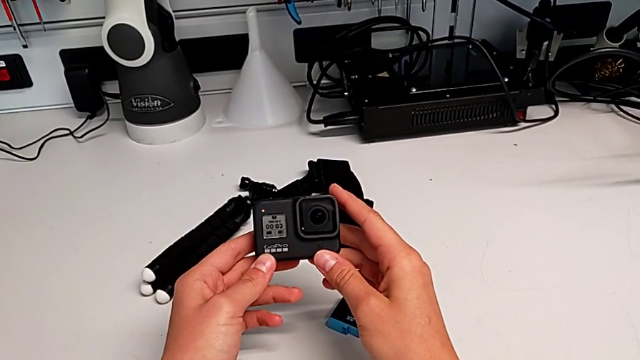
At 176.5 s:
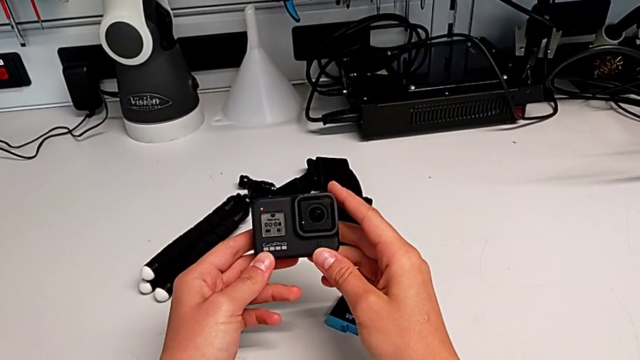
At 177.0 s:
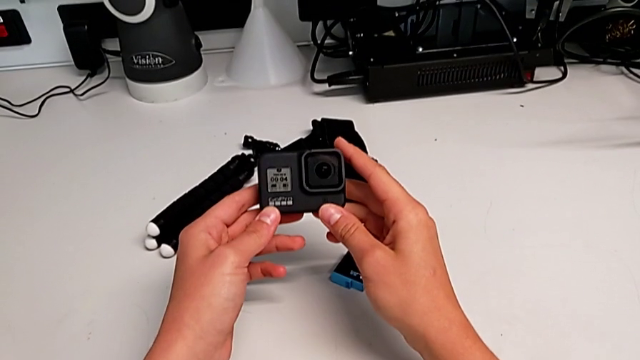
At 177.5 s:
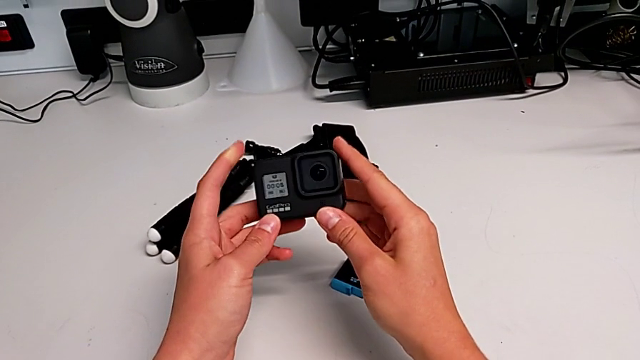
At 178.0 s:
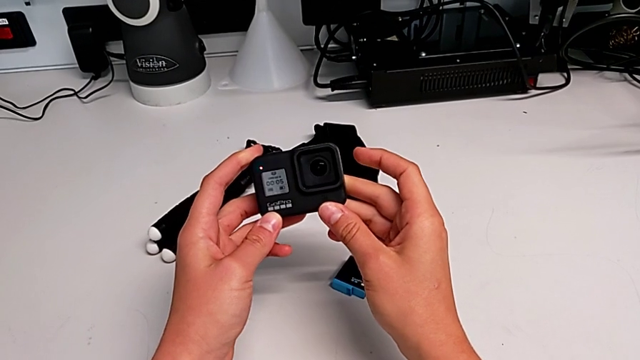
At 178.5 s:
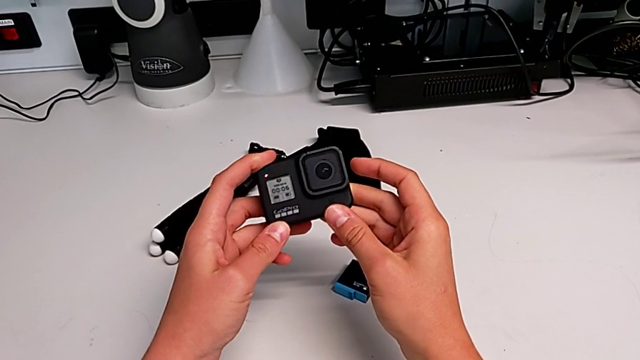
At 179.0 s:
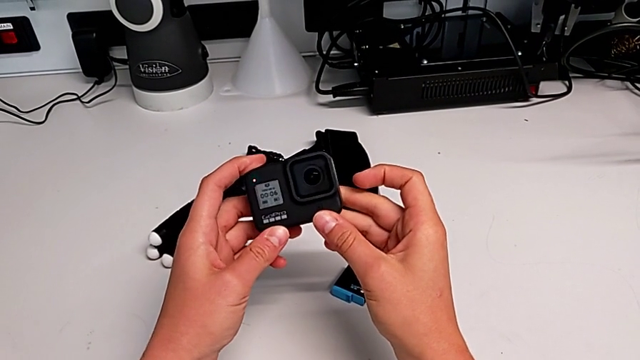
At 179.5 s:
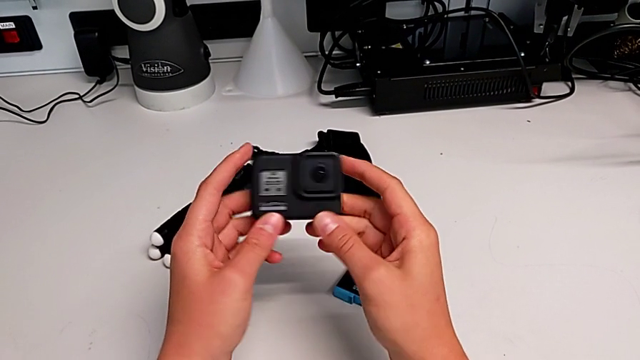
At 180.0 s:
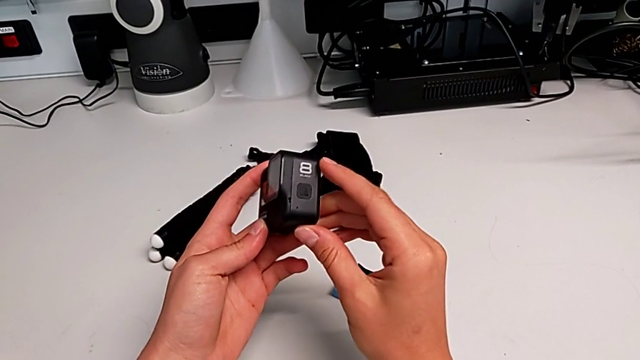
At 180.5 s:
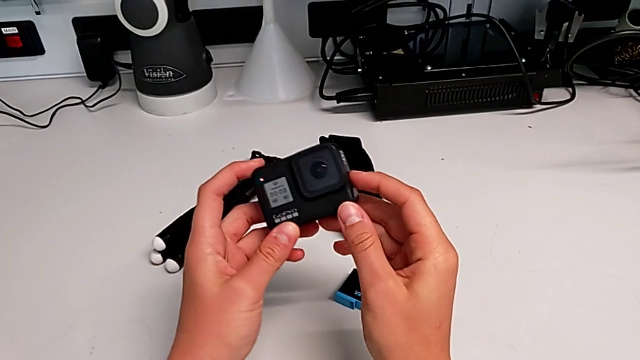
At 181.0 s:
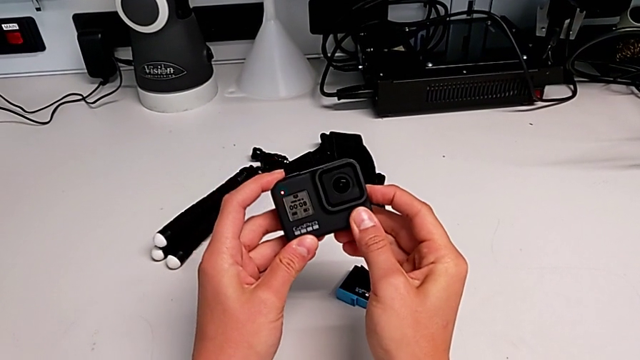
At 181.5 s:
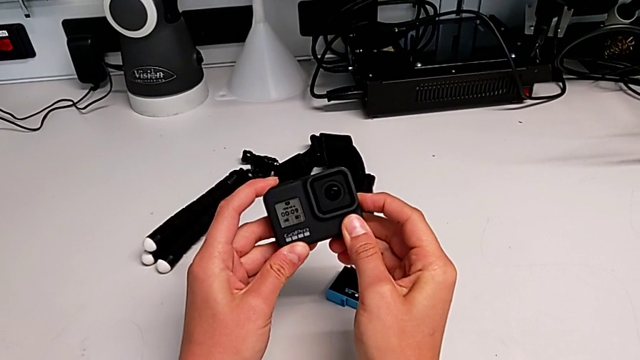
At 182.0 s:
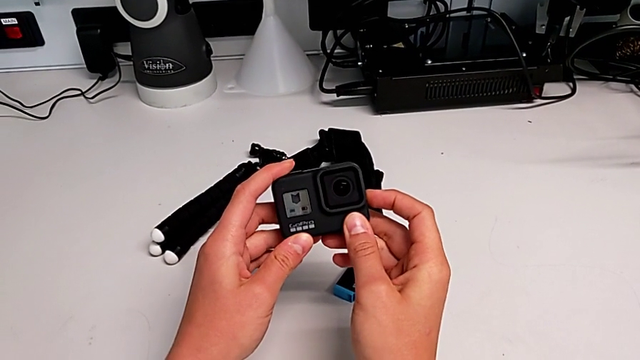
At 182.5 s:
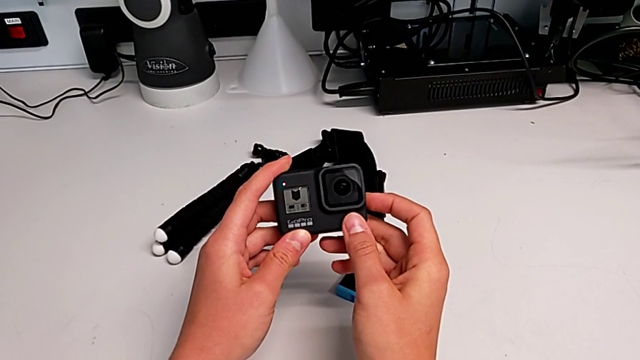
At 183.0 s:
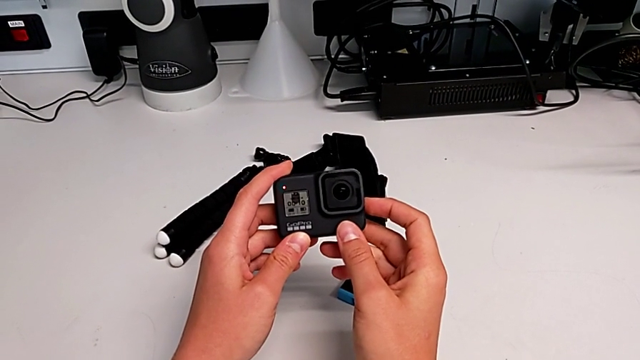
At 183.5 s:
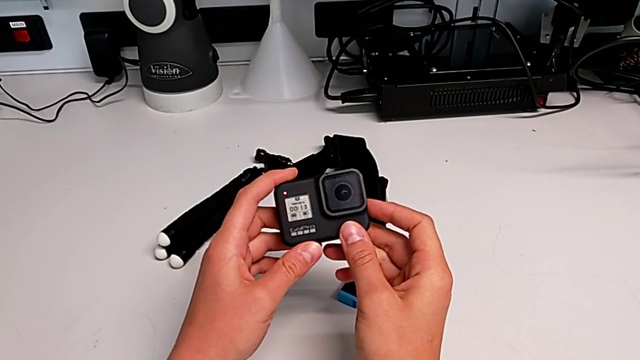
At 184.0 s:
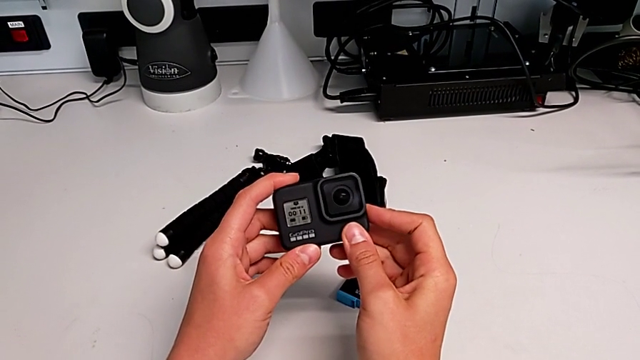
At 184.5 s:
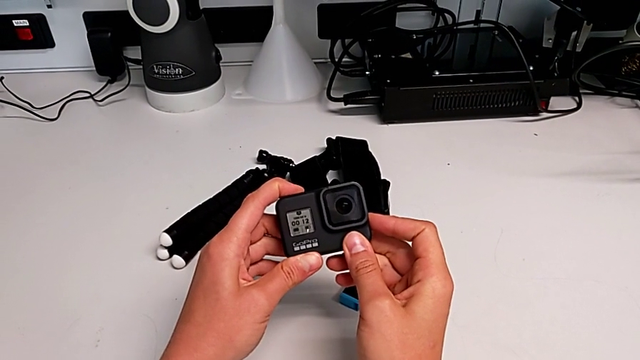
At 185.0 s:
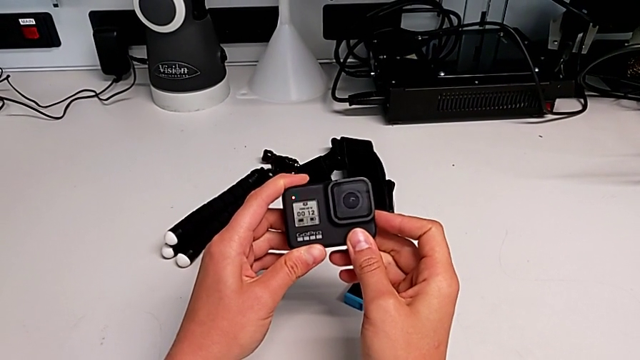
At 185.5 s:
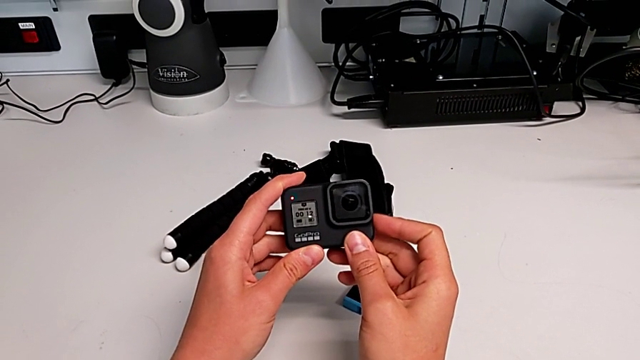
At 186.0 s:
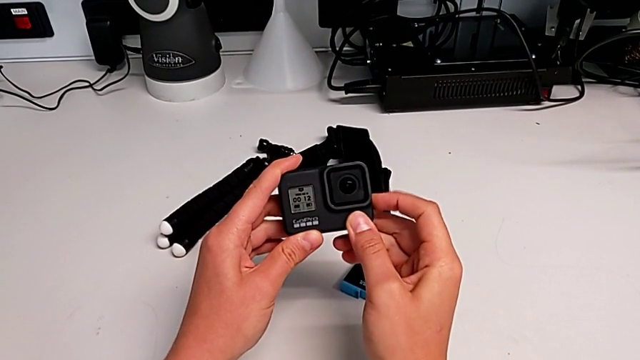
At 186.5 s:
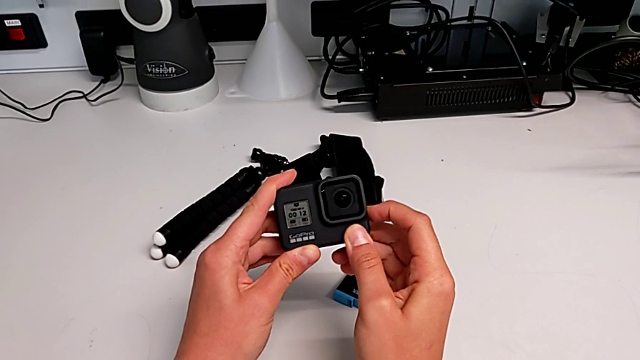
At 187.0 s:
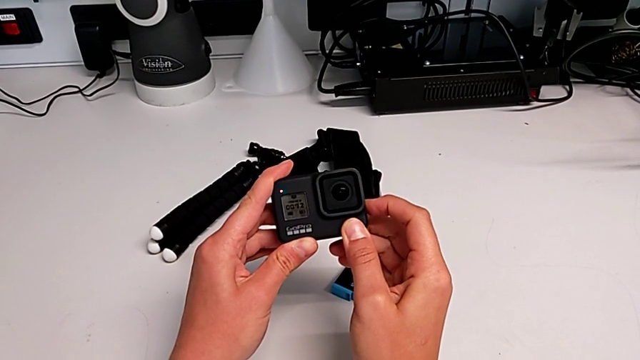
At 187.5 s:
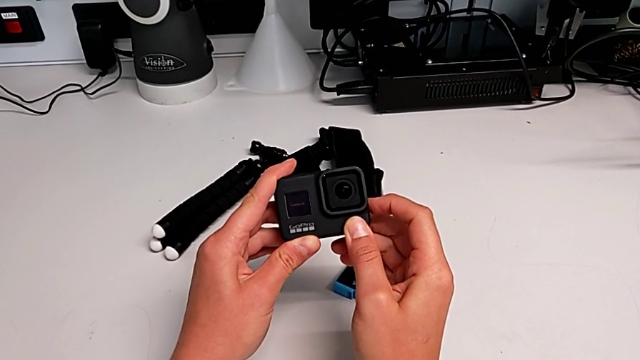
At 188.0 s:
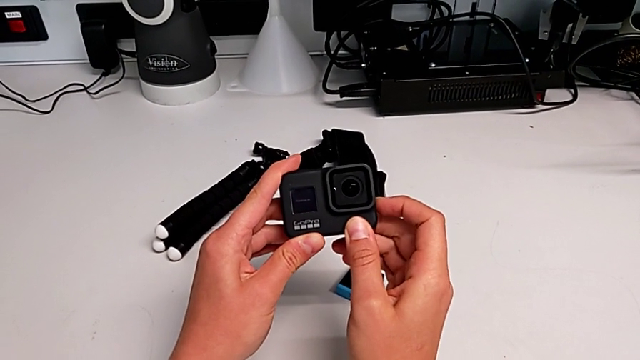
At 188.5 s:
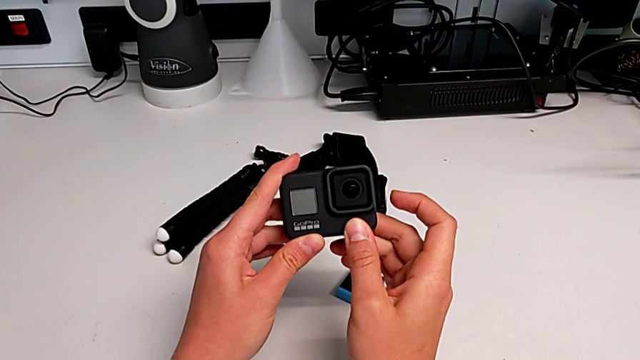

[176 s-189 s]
The camera wearer is turning on the GoPro. They keep holding the GoPro, rotate it, press the button twice and hold the button.

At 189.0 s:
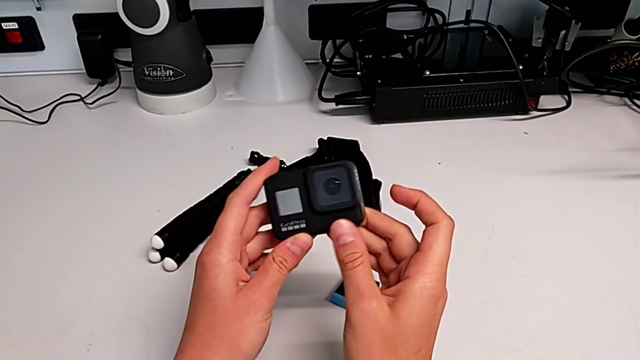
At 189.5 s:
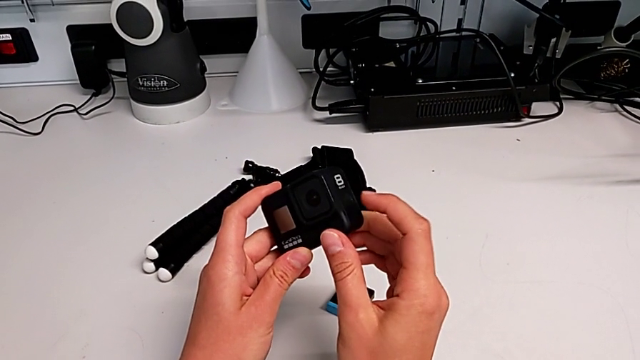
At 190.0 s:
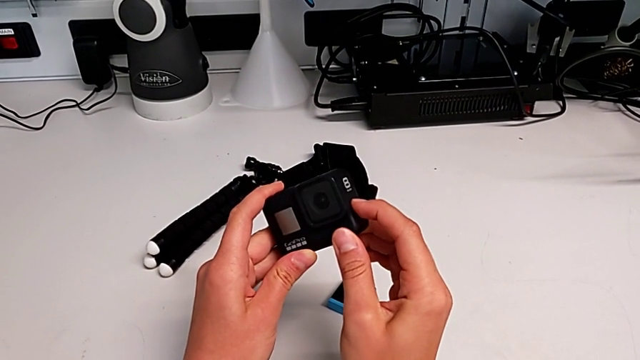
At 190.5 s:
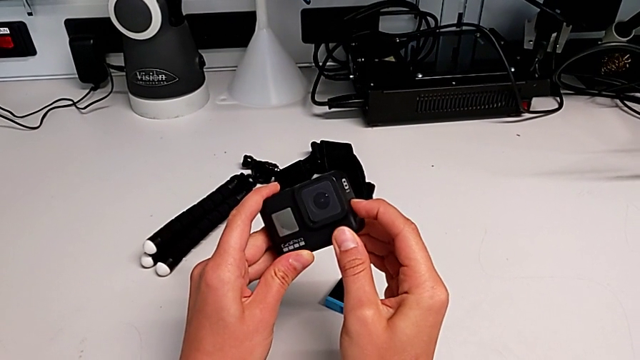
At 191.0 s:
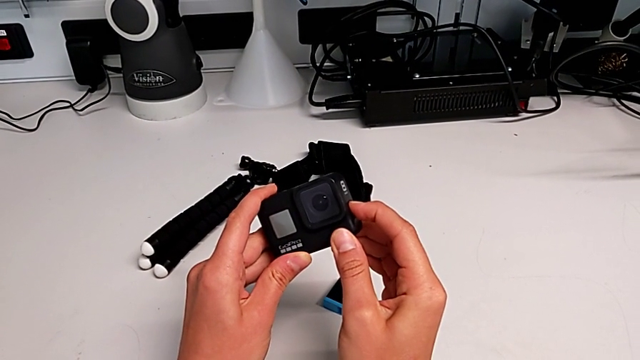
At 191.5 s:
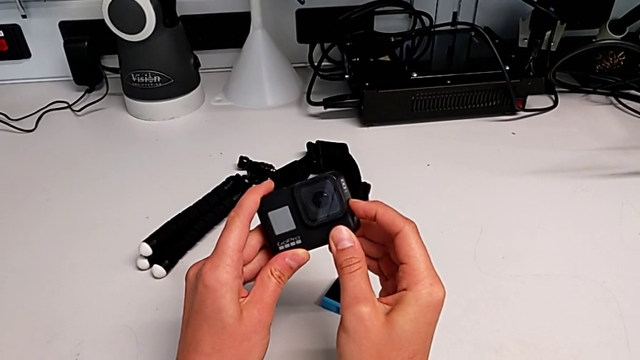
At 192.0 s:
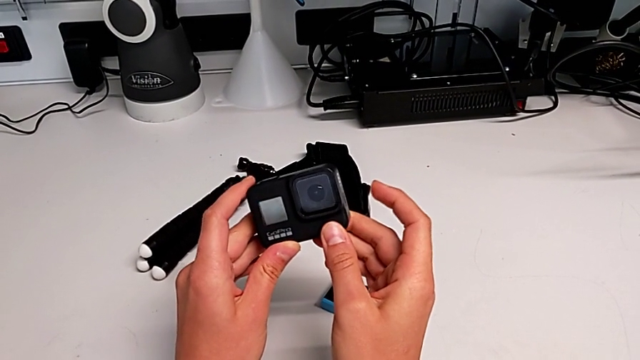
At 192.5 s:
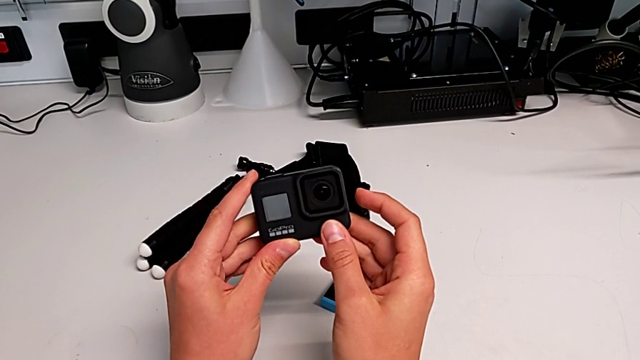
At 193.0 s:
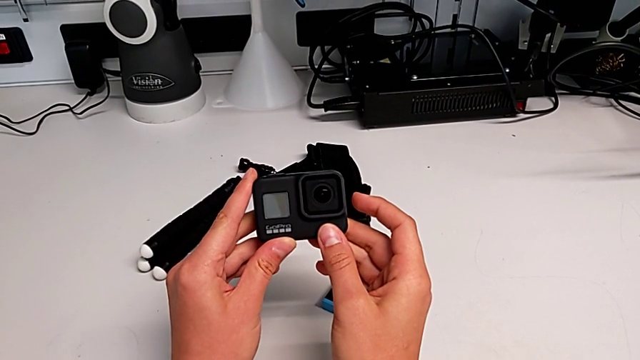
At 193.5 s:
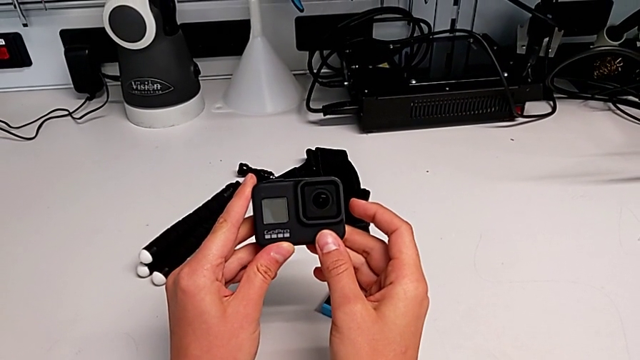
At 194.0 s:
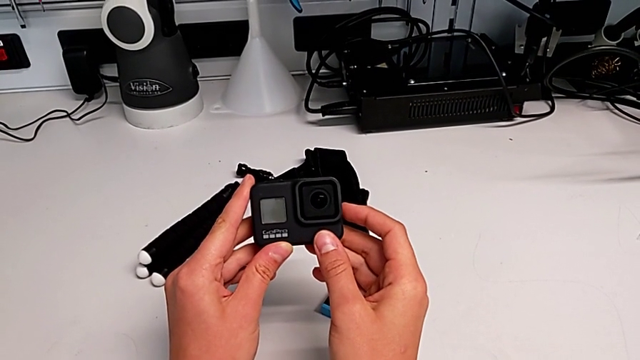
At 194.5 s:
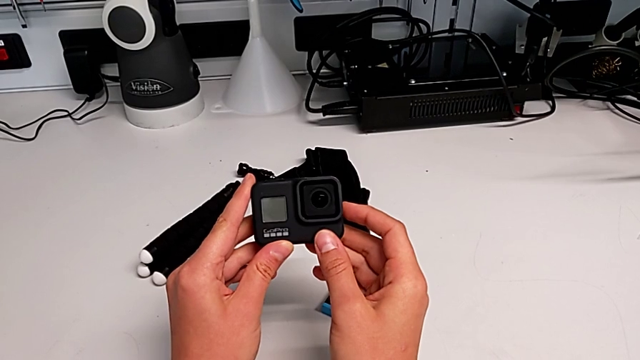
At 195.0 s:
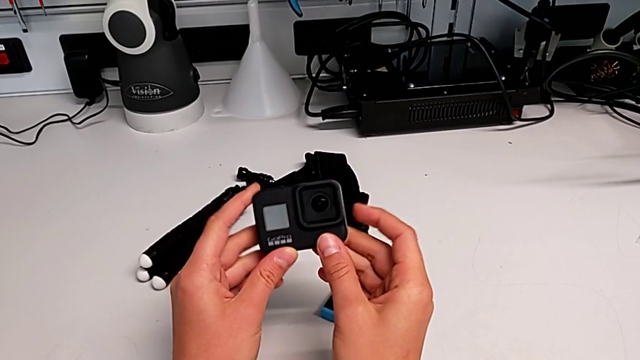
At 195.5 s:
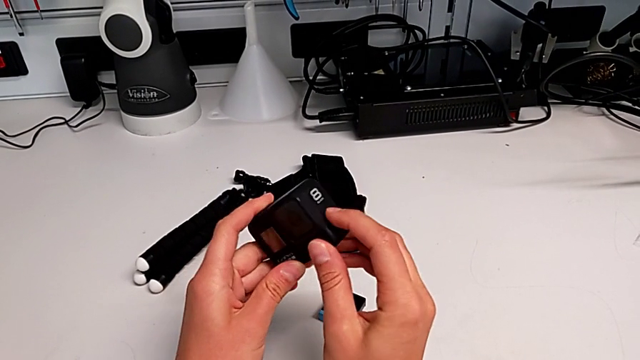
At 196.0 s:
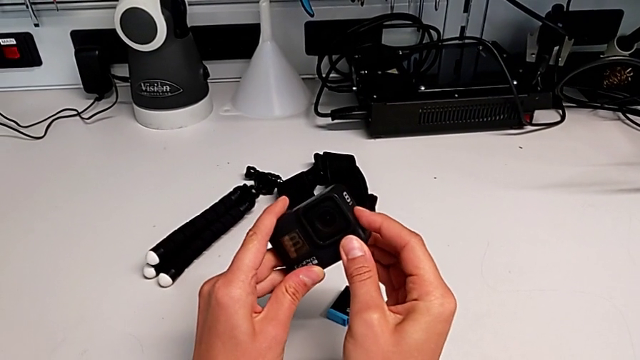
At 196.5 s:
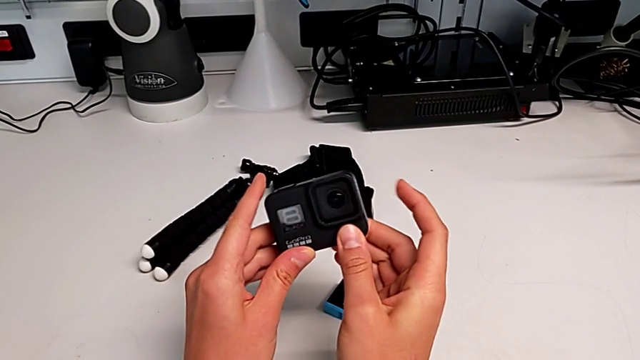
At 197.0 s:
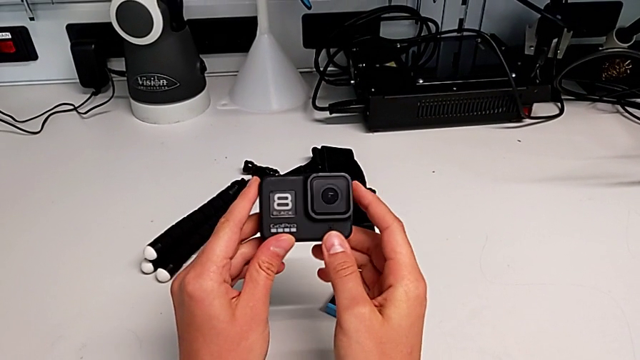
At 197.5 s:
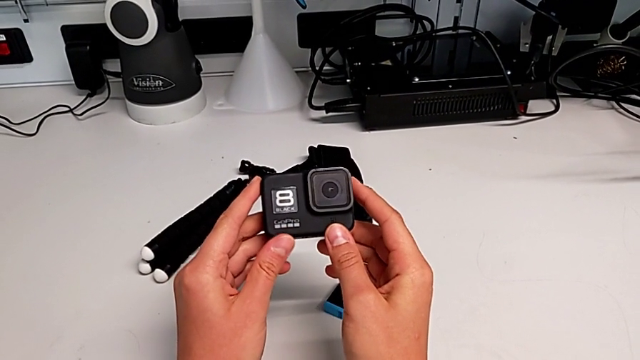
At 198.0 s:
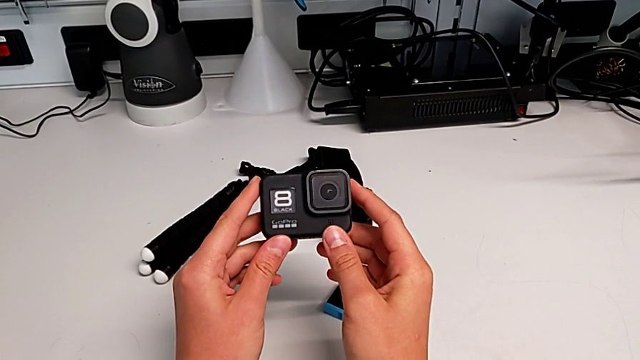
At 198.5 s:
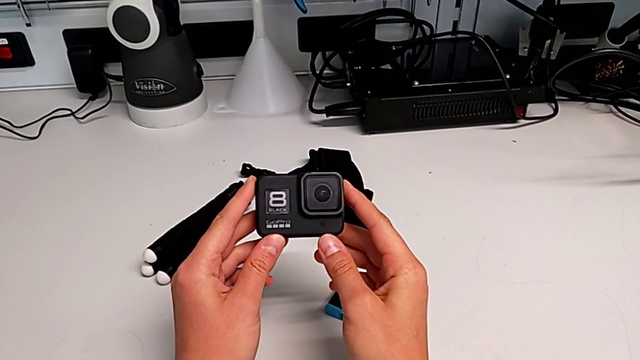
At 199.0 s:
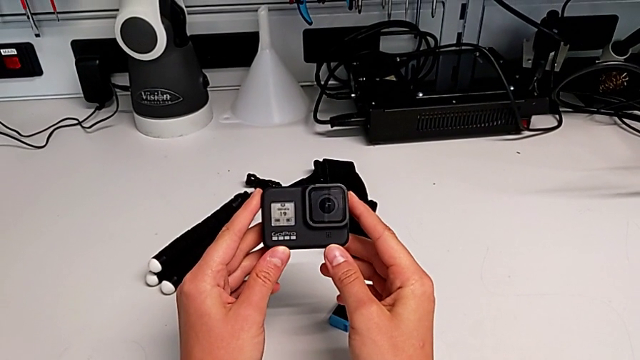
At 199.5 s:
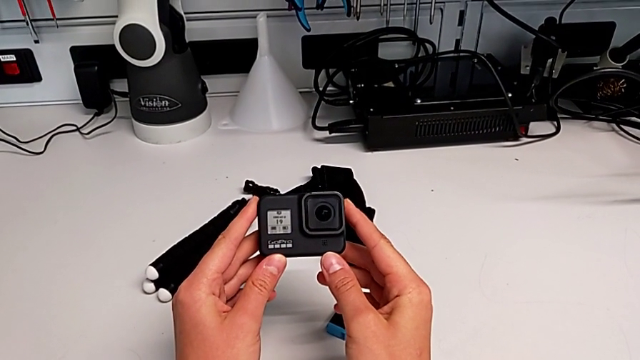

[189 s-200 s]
The camera wearer is turning on the GoPro. They rotate the GoPro and press the button twice.
